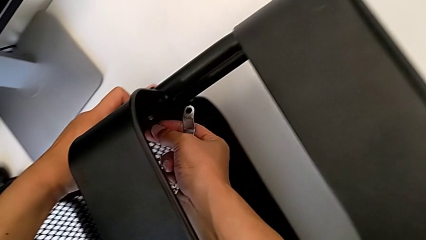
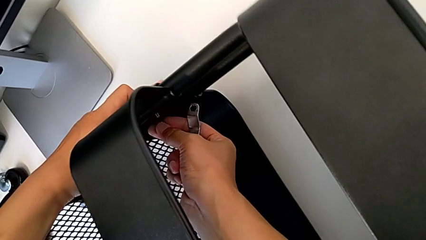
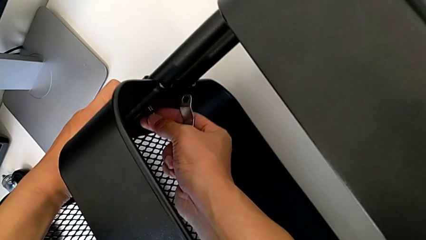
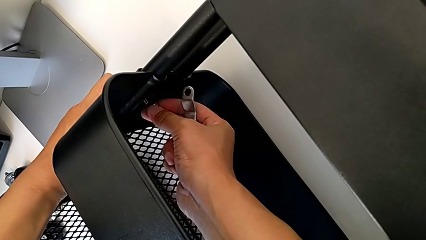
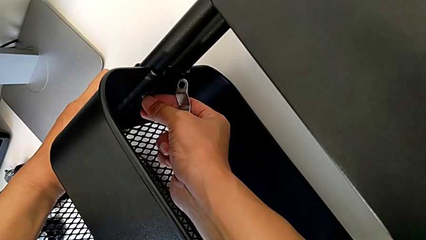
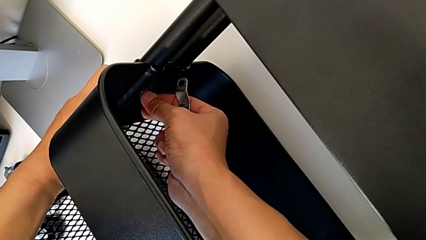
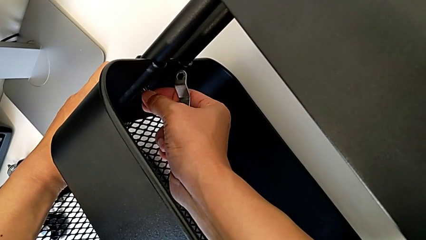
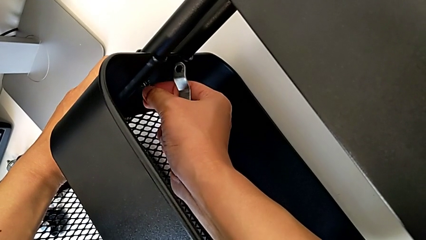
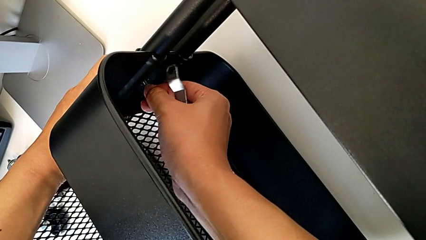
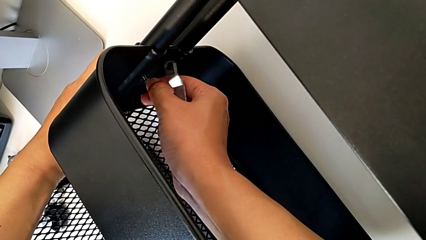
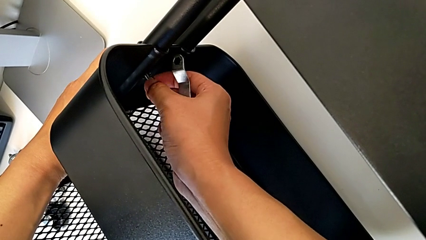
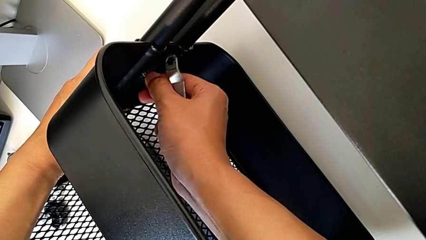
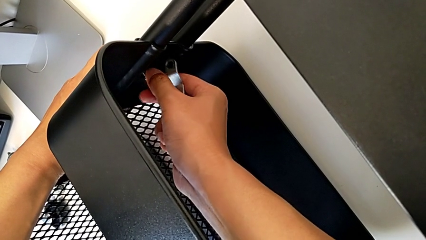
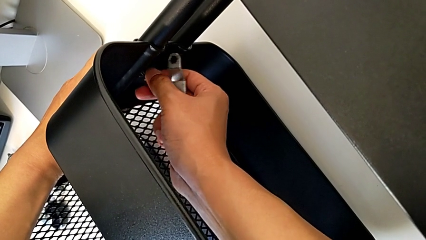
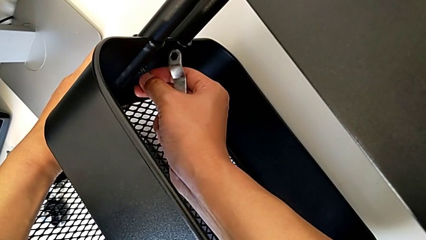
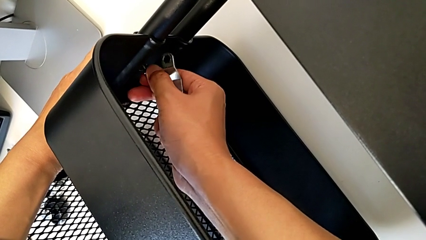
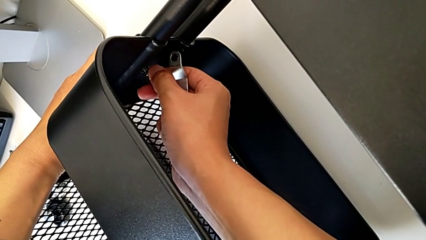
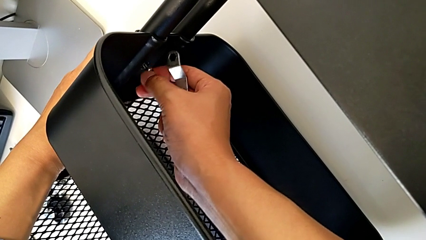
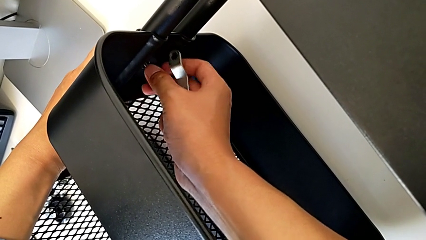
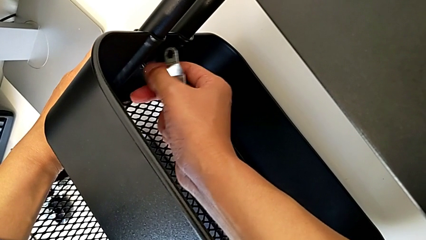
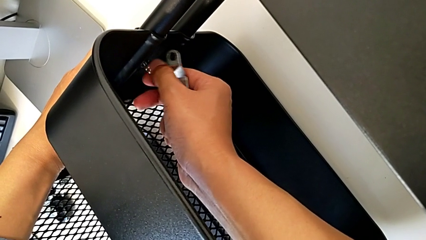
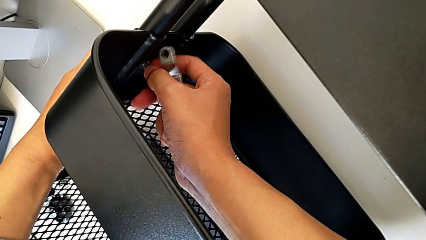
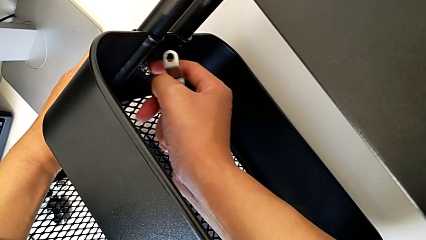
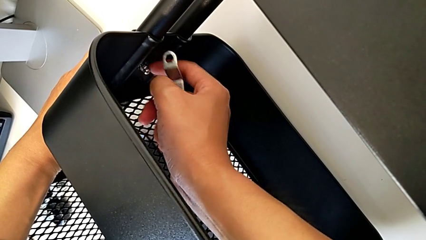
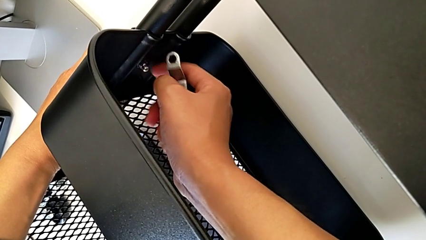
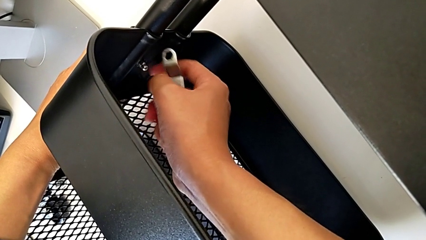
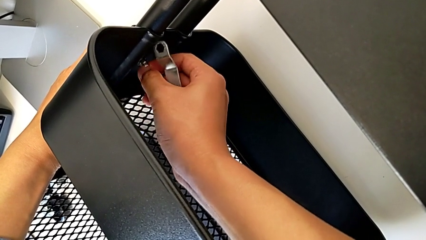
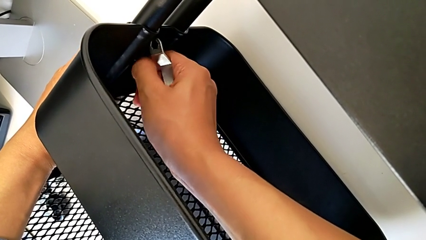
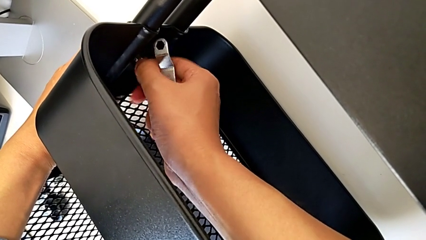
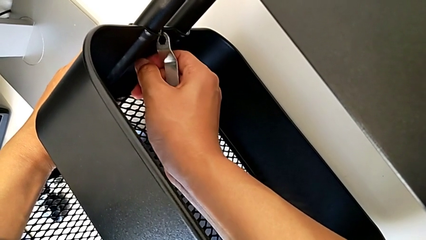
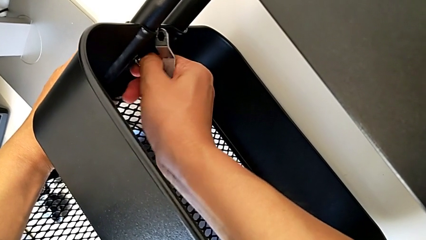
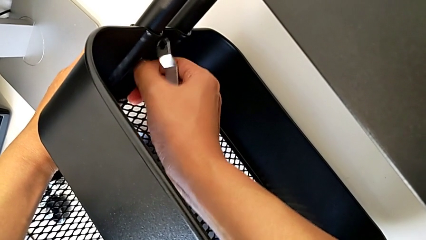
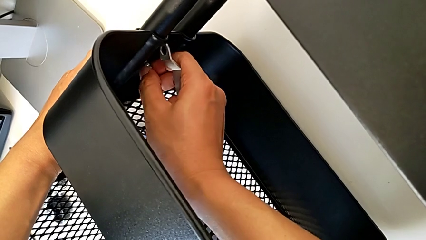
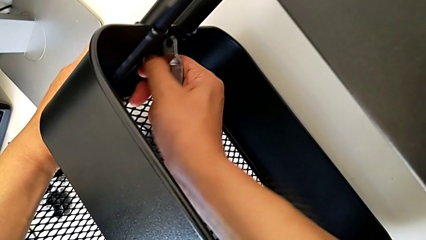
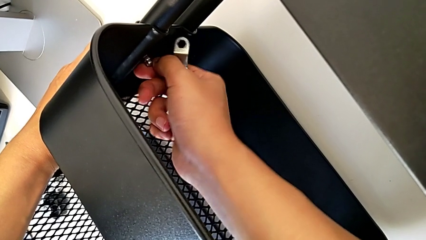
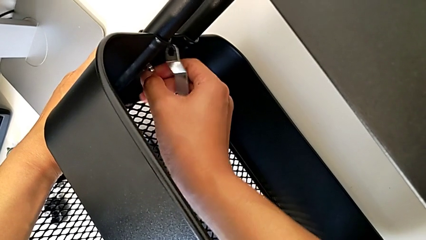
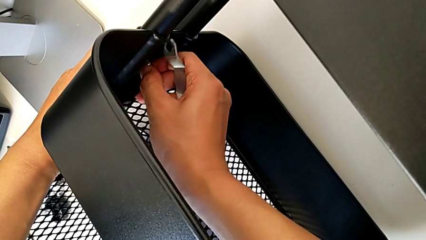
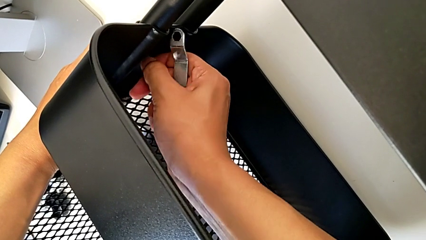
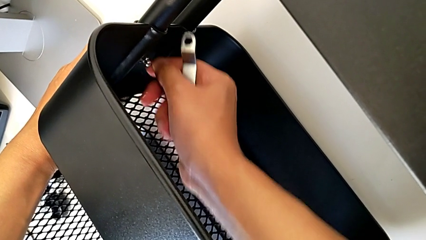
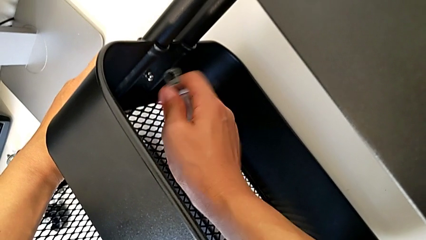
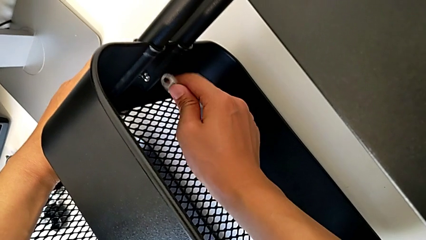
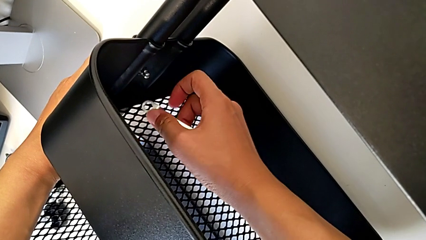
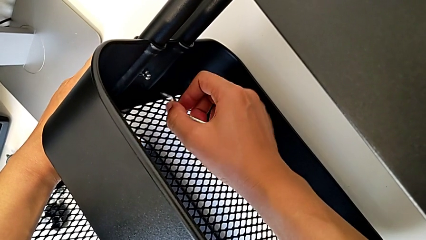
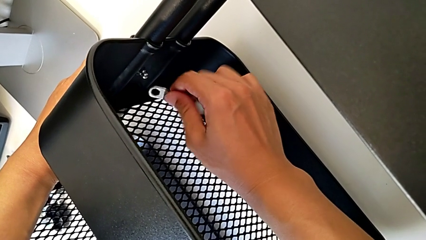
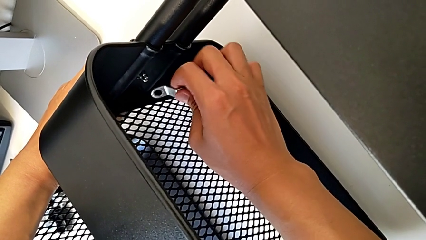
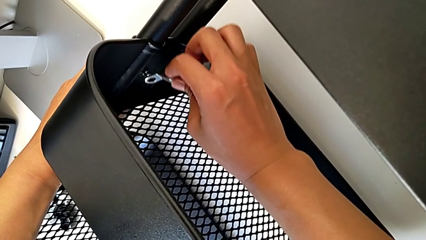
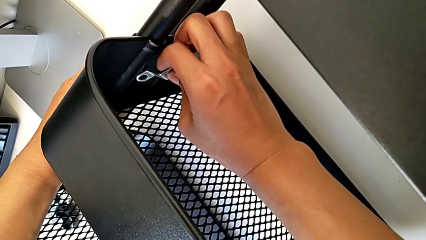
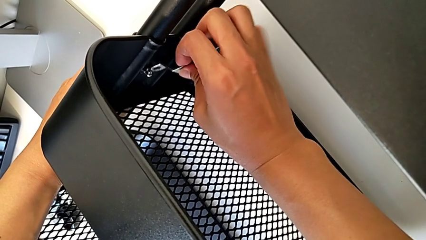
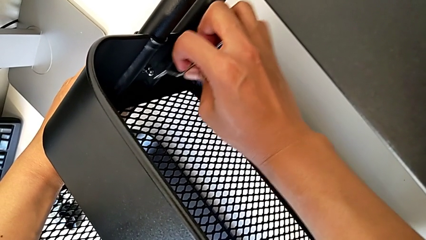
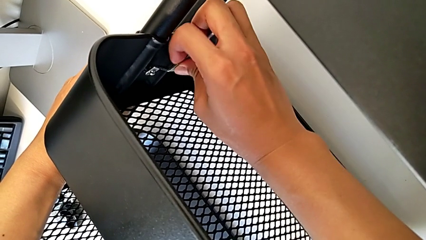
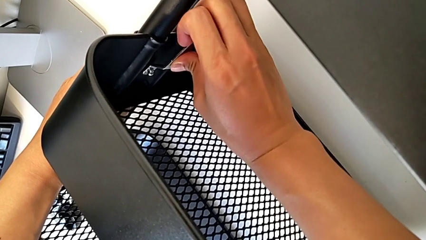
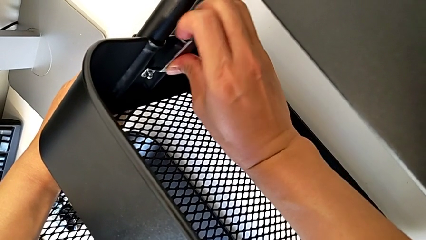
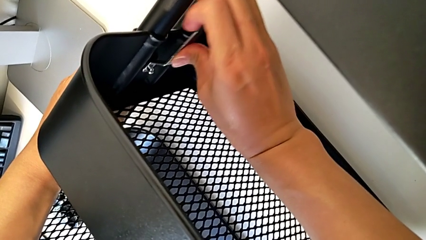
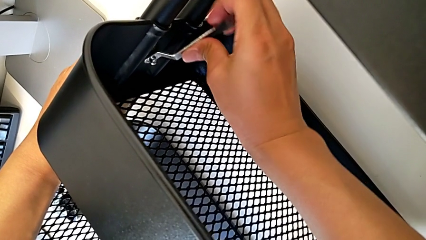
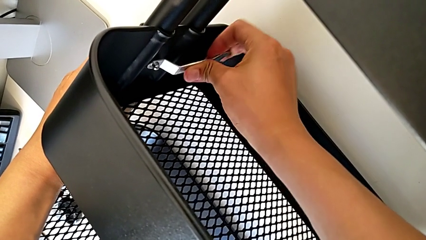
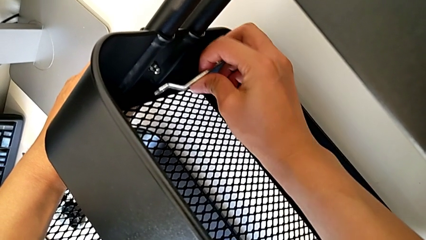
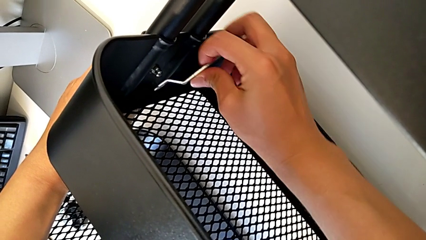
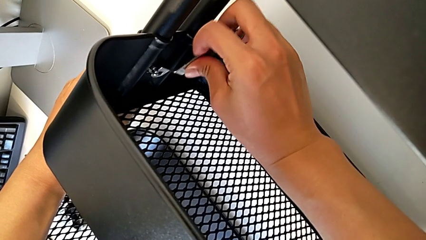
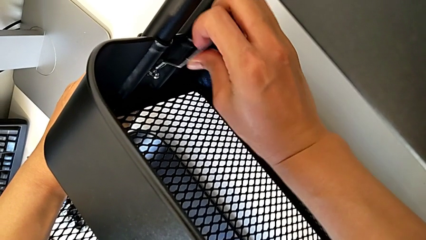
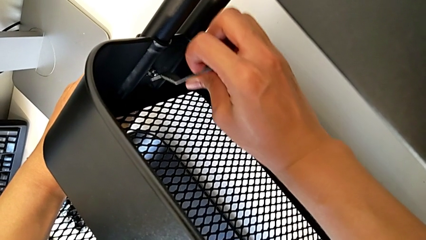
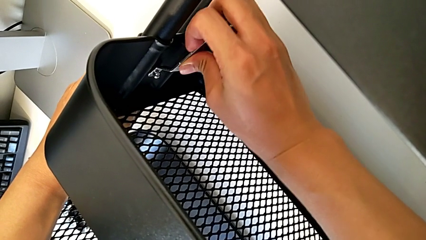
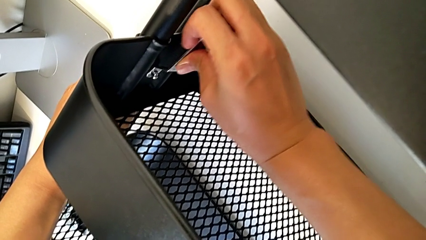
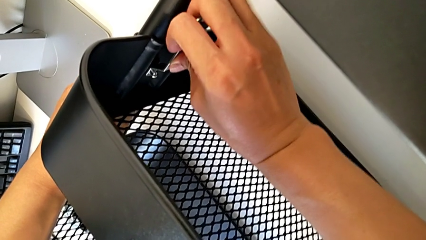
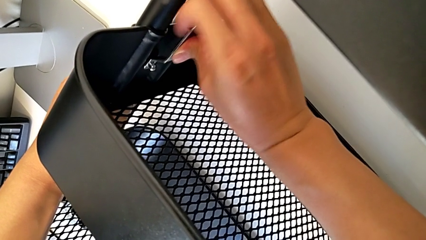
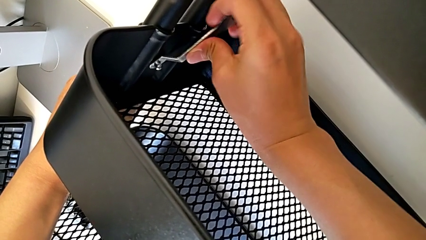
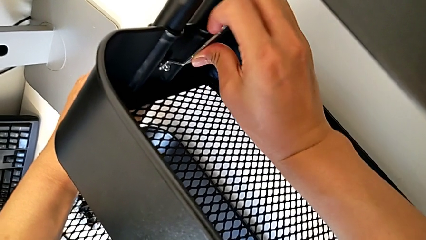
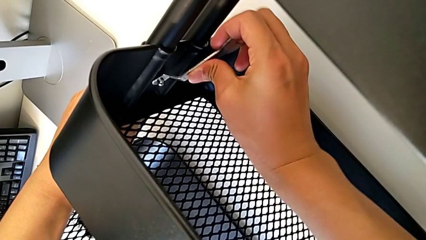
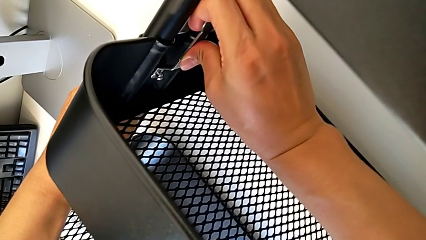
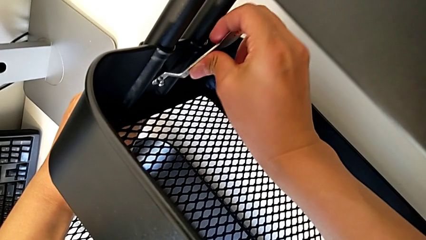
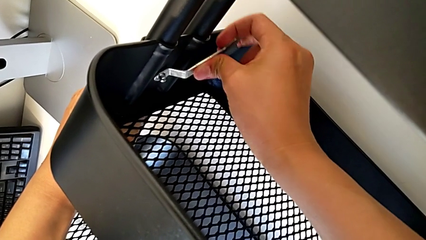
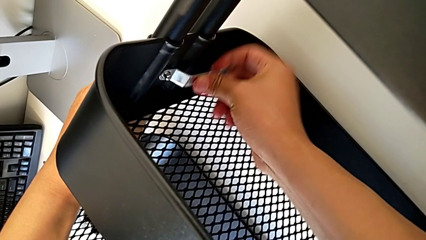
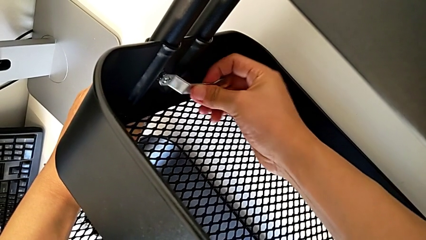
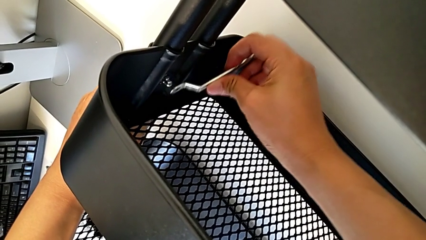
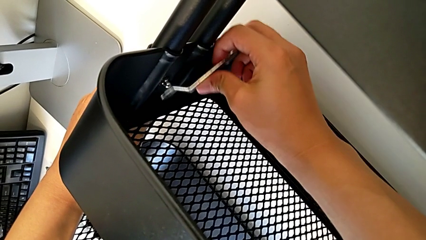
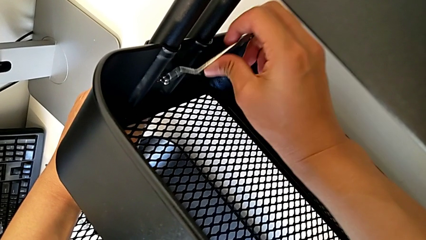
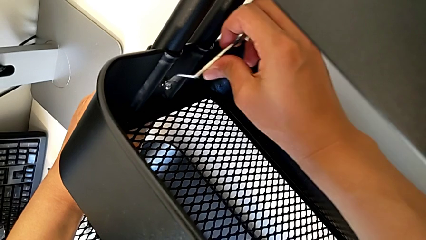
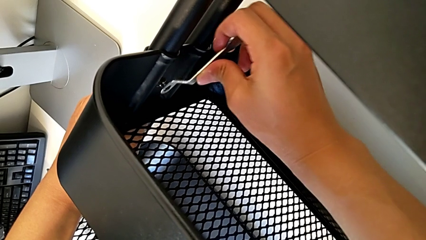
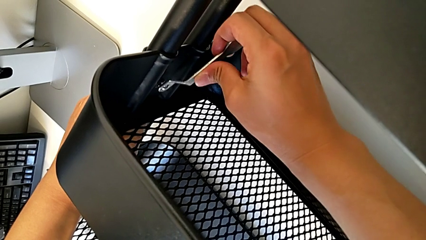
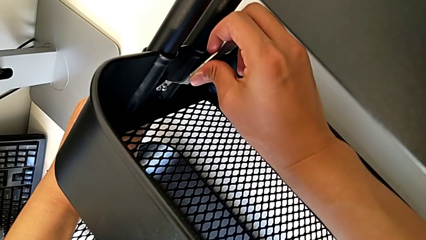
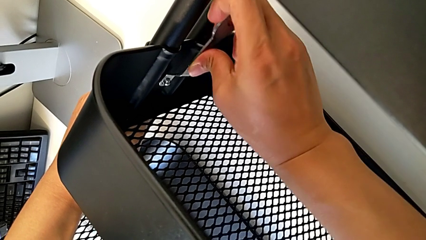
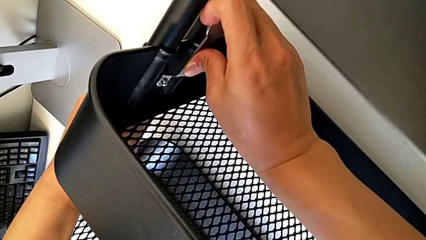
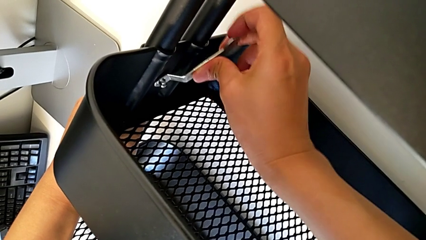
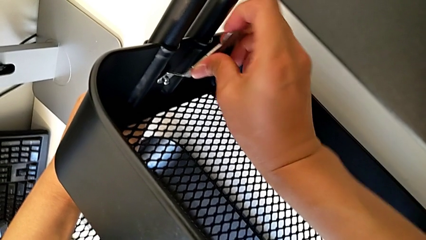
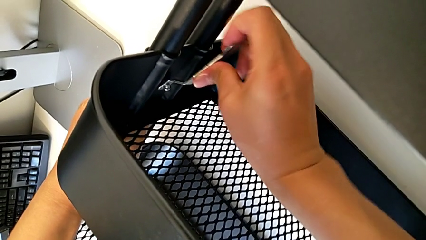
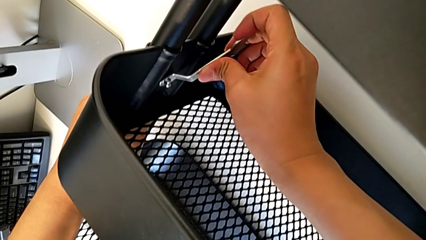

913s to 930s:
The camera wearer is screwing the middle box onto the bracket. They screw the second hexagon cap nut.
